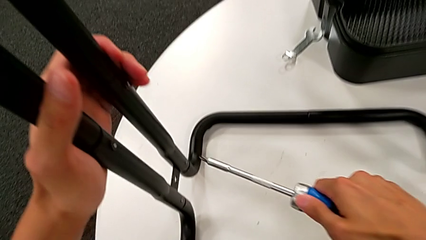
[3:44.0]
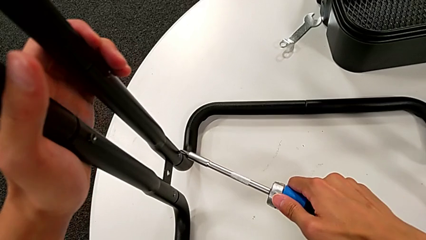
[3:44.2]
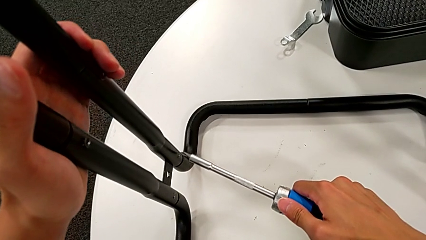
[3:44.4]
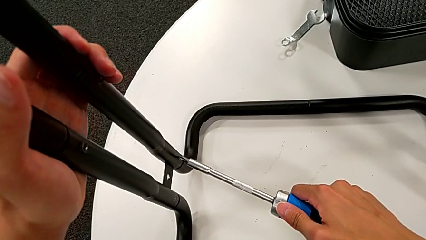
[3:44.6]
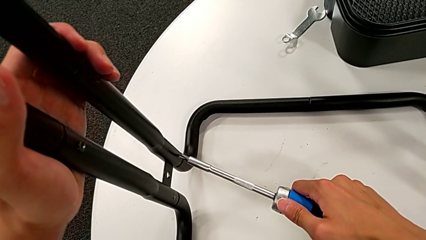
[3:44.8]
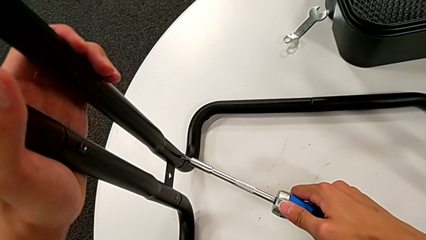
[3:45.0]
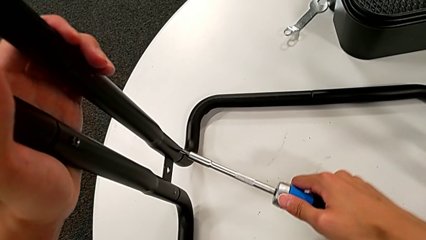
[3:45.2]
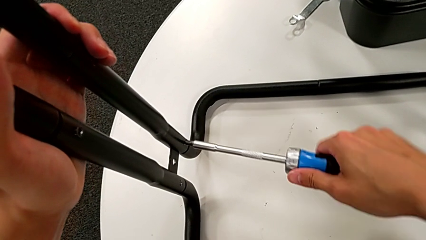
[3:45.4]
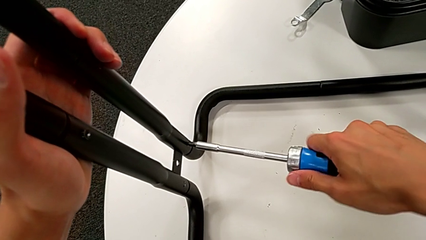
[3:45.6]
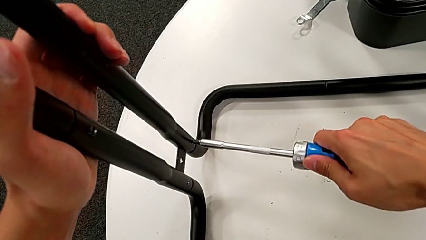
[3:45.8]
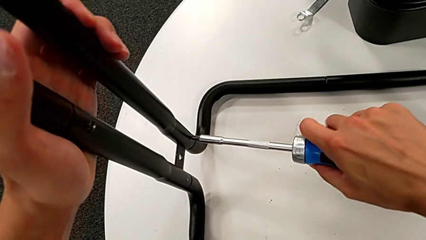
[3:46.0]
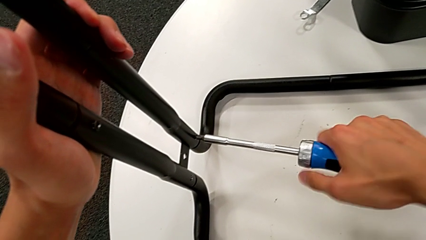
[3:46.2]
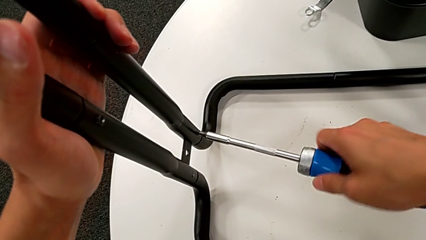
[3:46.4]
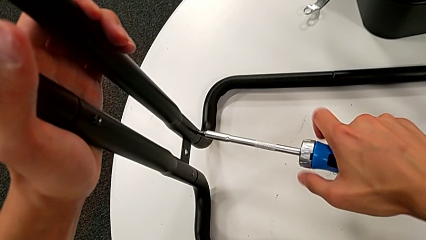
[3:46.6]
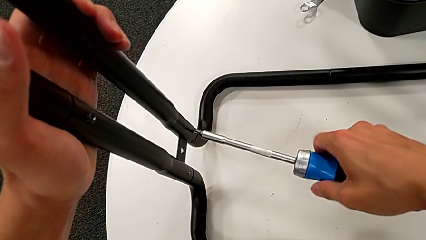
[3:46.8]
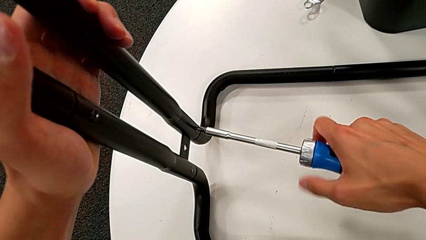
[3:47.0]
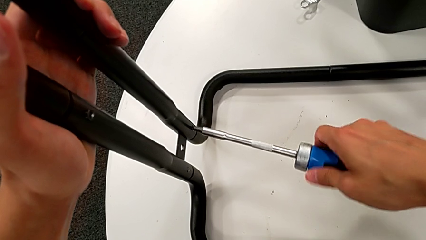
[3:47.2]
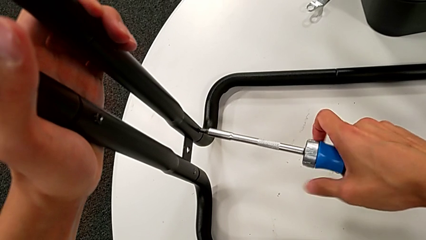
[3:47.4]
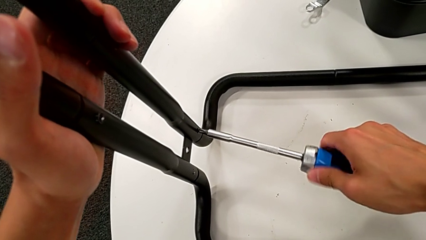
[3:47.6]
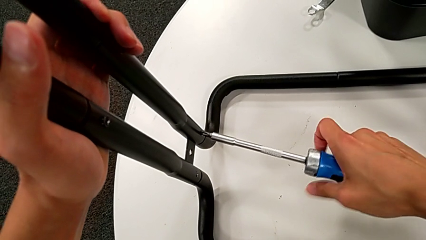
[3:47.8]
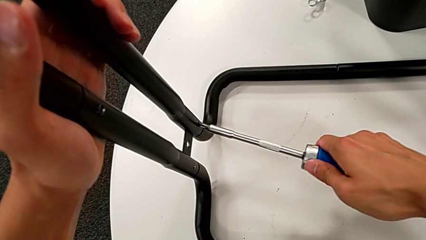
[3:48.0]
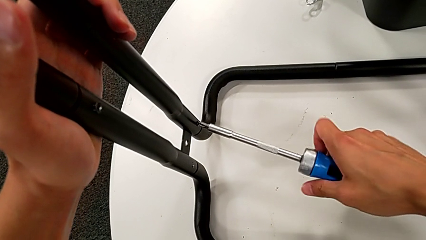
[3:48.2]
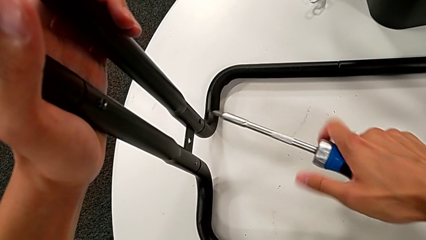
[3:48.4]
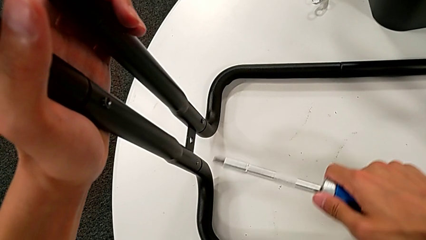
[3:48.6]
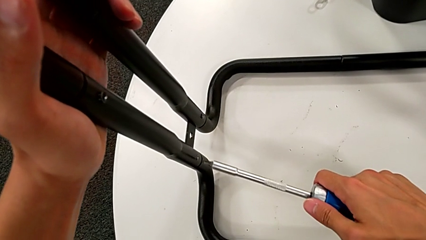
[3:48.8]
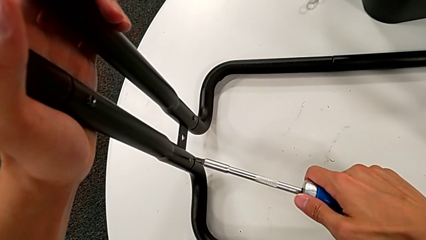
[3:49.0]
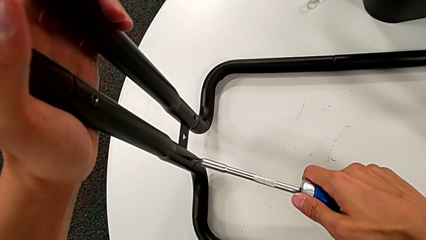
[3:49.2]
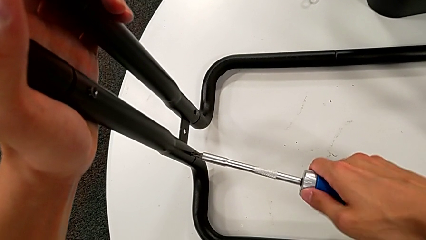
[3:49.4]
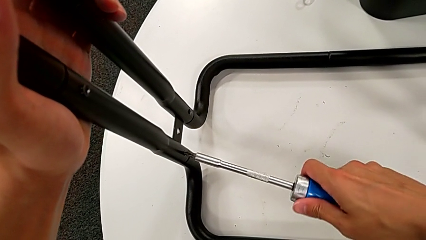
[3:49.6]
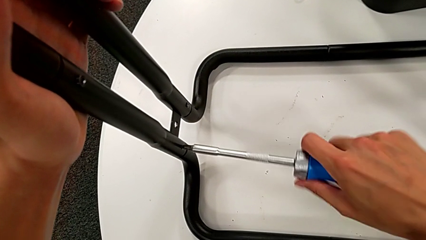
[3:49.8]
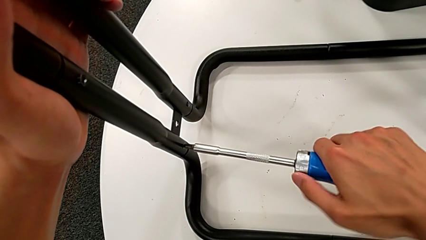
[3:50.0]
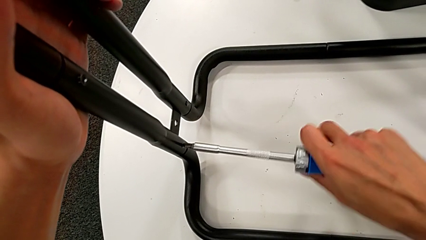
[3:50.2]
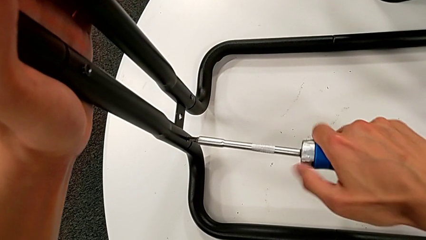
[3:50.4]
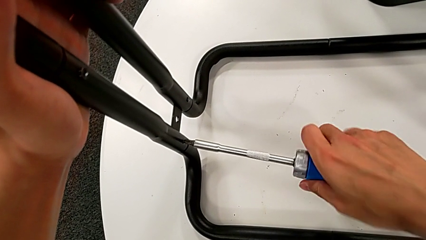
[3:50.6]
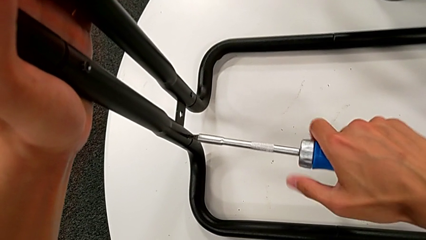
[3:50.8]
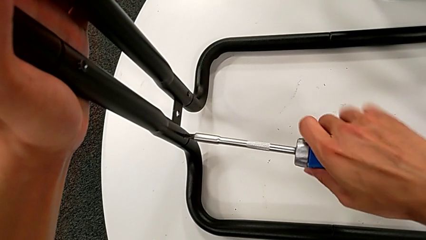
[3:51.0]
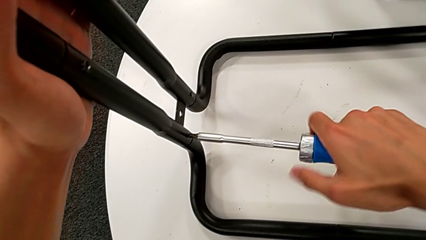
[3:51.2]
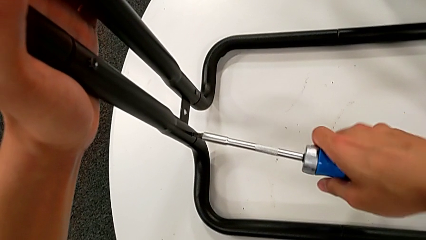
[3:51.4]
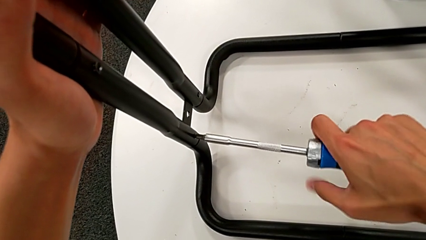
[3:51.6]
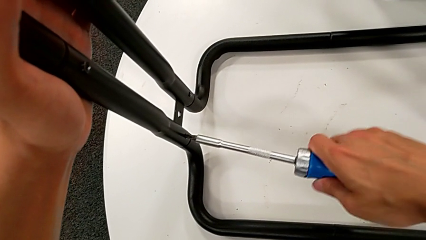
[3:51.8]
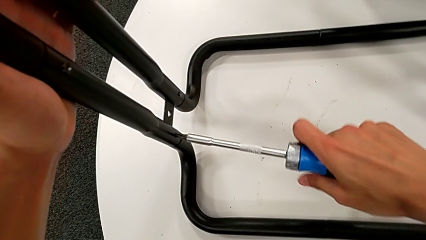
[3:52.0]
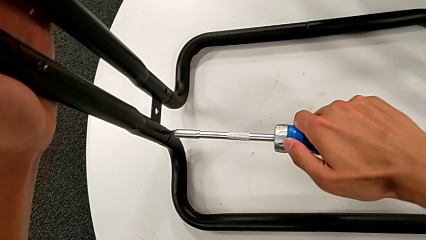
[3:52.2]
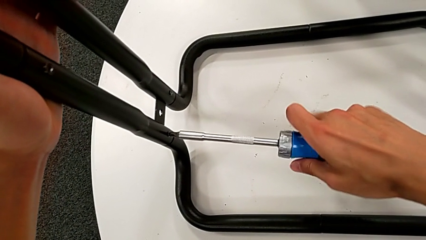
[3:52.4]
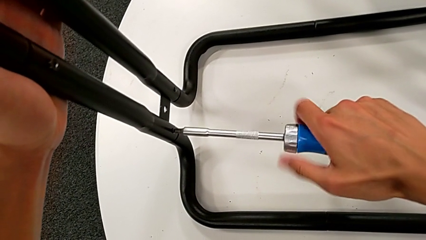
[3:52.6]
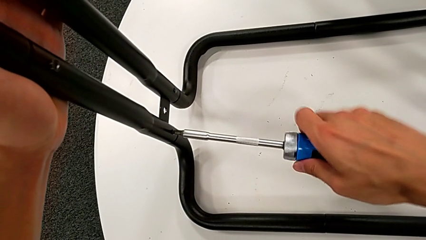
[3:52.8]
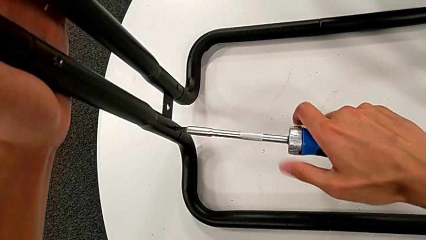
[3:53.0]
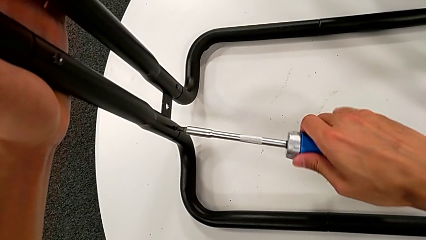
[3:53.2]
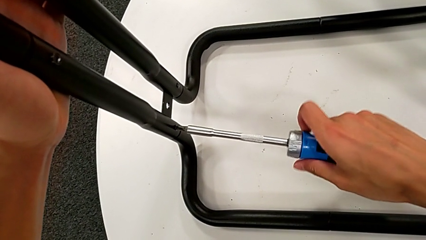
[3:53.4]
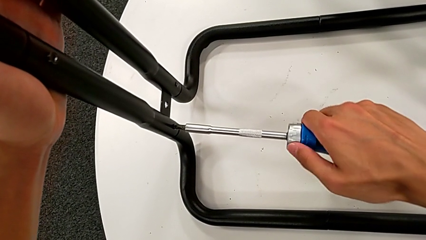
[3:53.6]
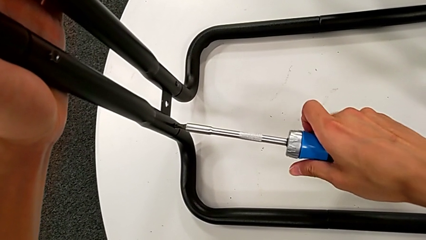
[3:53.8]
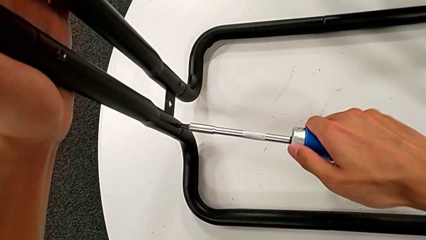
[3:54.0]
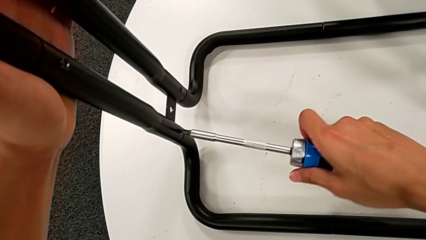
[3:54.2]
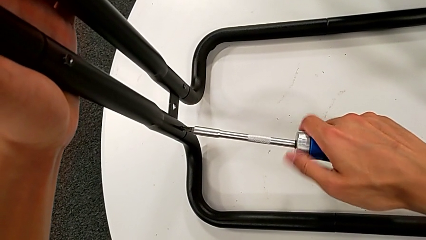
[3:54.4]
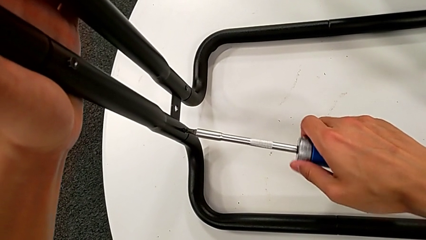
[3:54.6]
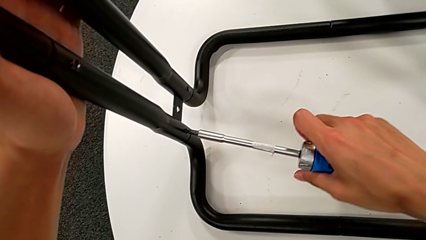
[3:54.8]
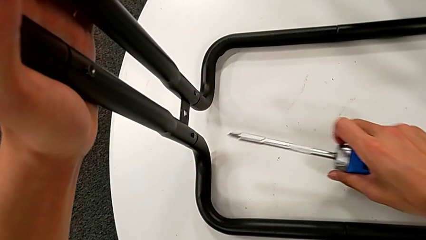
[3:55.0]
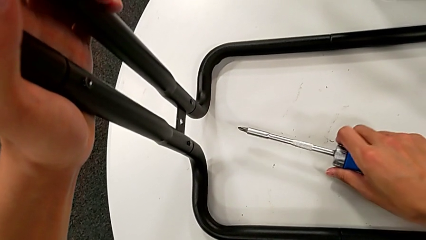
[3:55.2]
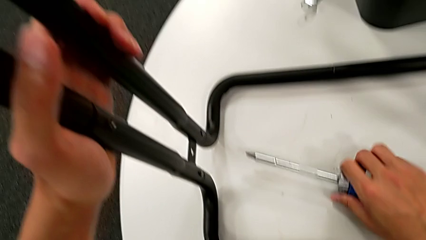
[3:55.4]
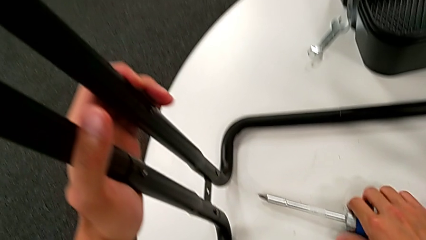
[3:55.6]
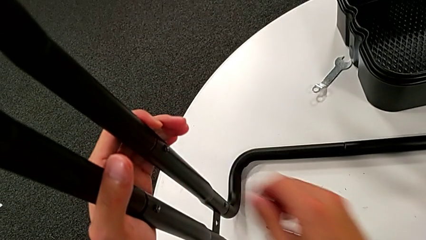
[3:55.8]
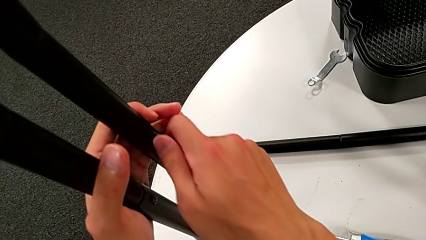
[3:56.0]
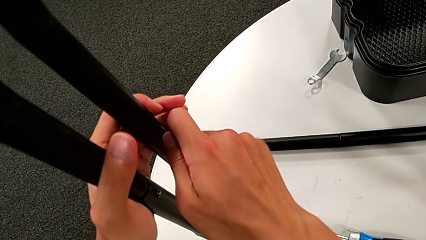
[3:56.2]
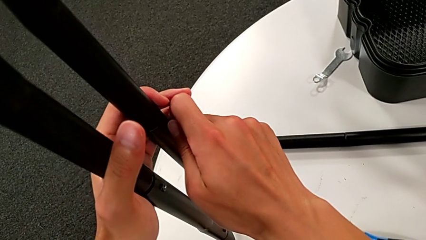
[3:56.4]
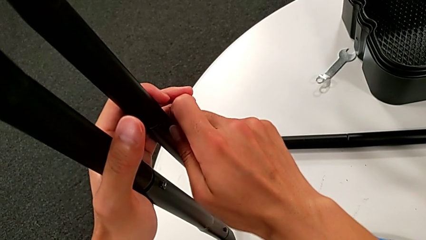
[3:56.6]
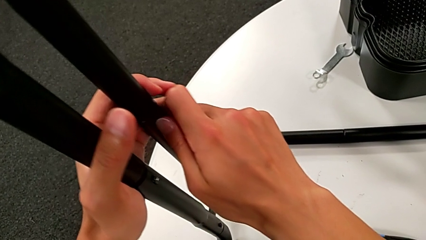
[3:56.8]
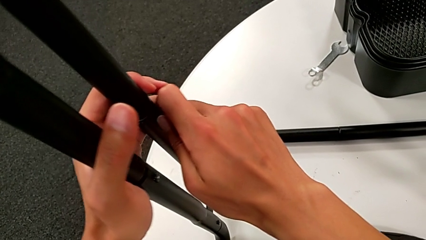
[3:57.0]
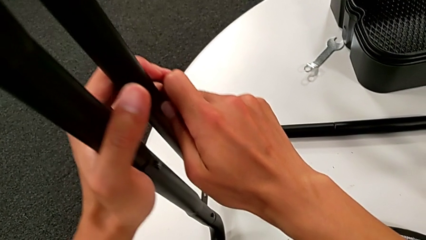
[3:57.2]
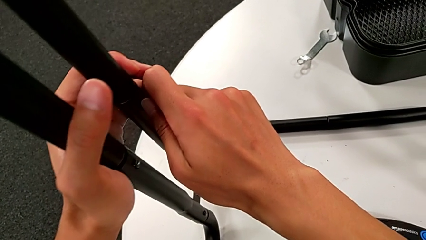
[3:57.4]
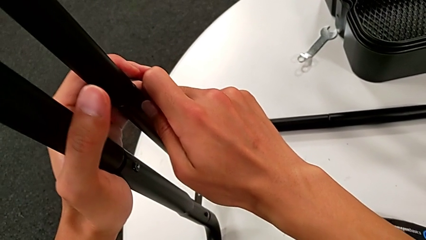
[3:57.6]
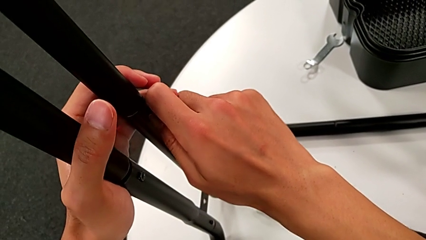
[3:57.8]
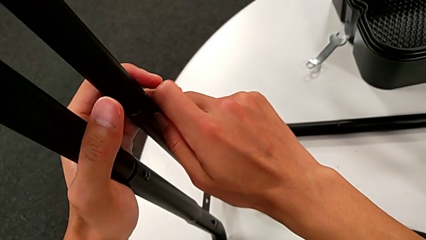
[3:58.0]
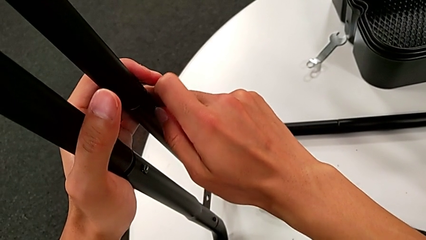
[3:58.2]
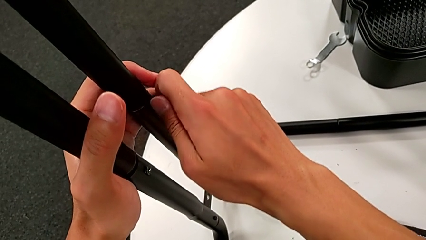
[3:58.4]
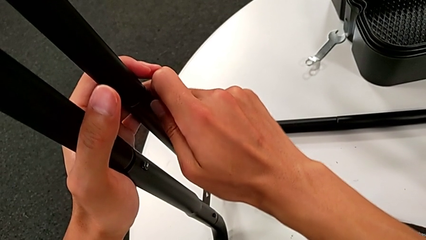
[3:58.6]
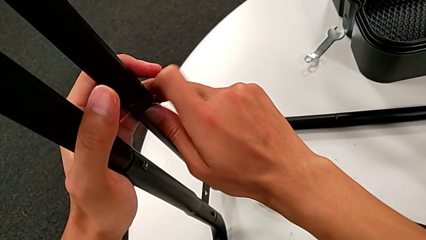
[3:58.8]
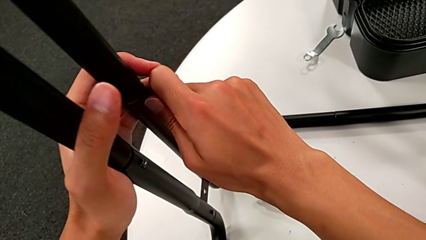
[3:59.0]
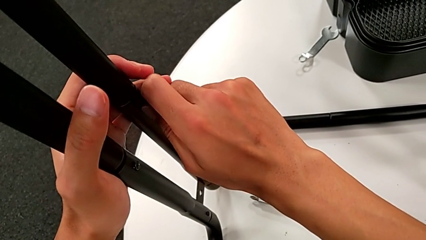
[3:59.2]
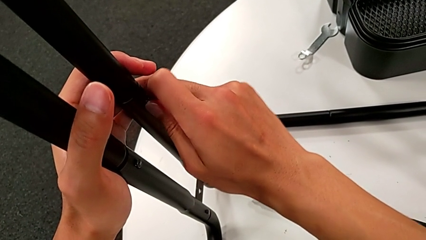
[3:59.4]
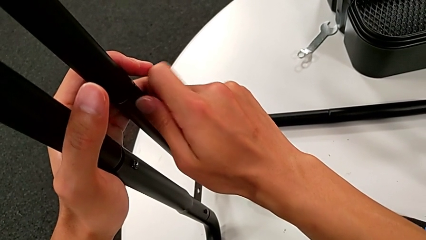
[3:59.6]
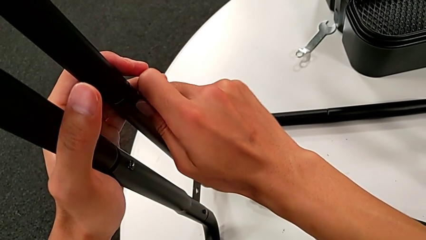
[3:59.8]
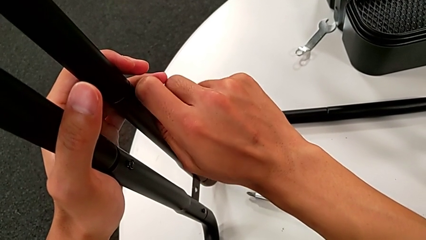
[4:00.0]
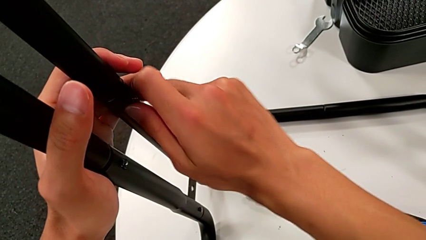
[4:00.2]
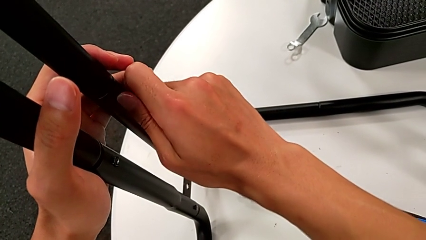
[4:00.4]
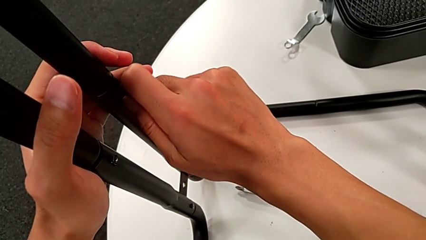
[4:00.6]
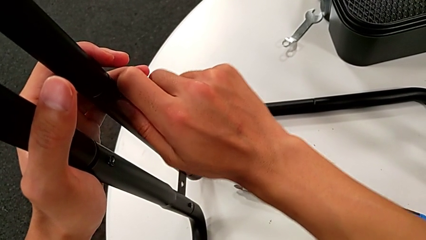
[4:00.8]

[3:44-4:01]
The camera wearer is disassembling the first sidebar. They insert the screwdriver, unscrew the screw, withdraw the screwdriver, insert it, unscrew the screw, withdraw the screwdriver, place it and unscrew the screw.
